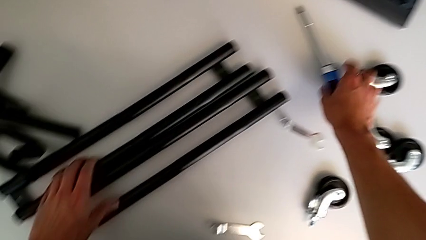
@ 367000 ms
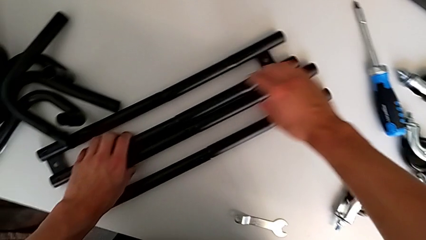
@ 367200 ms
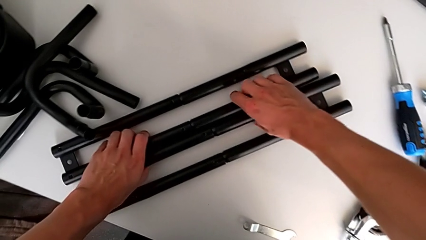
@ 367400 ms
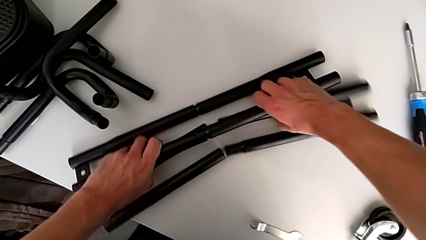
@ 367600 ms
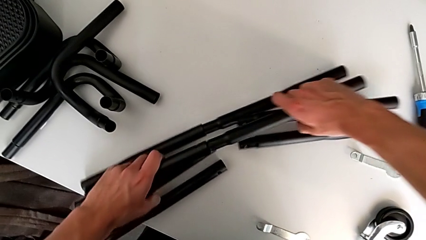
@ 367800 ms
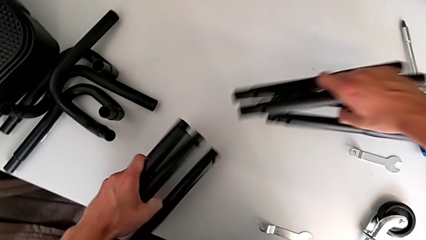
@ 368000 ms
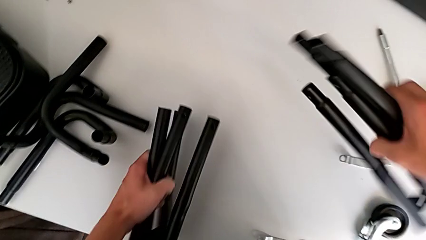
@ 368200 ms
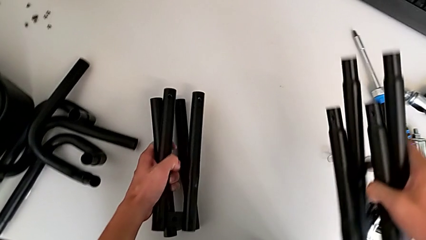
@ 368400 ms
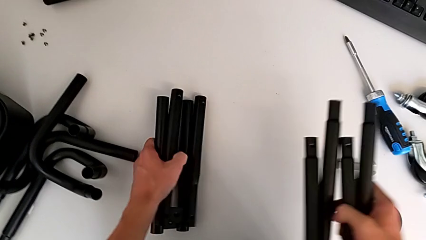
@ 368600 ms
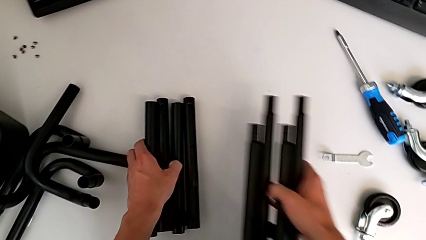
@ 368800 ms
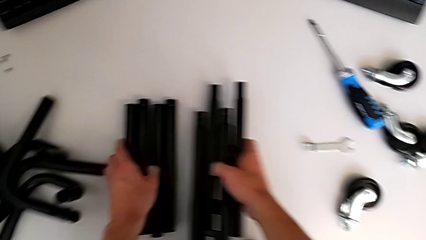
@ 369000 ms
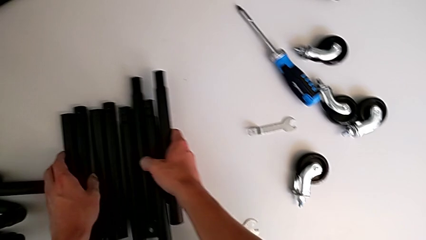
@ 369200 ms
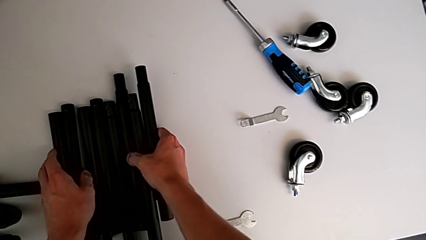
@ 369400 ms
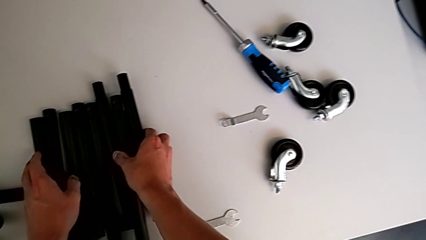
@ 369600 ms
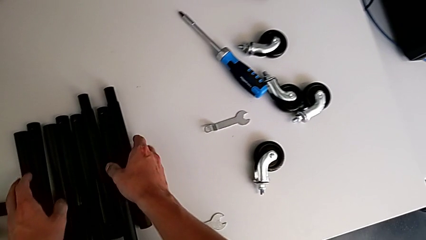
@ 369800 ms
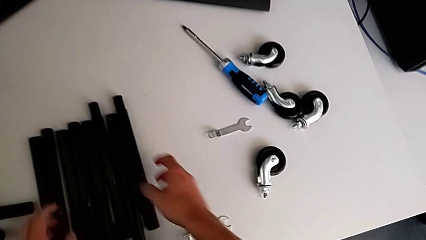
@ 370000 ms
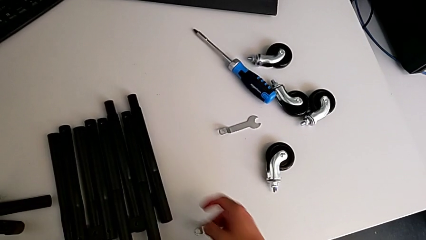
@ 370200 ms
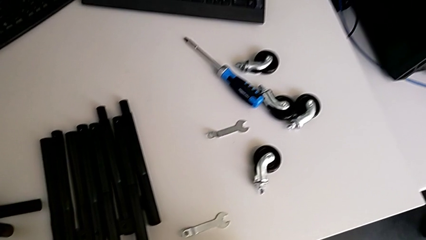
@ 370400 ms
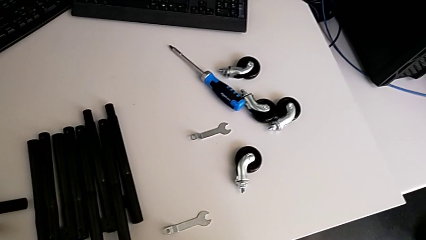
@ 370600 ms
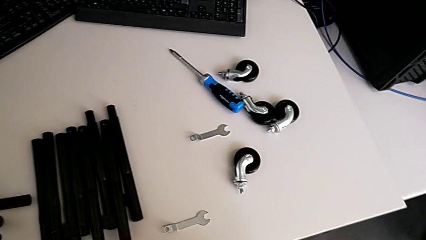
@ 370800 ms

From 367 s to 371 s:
The camera wearer is disassembling all the legs. They grab the leg, withdraw it and place it.
